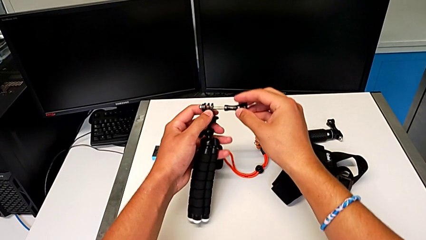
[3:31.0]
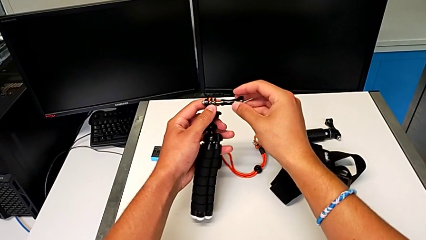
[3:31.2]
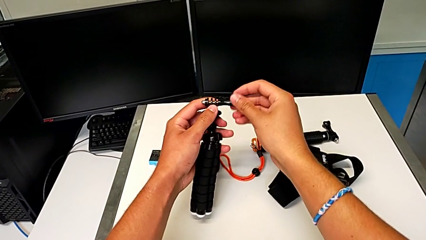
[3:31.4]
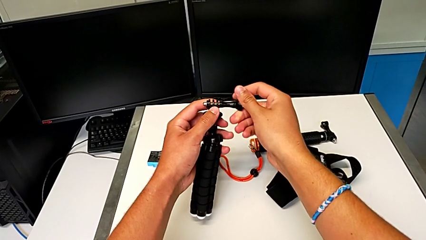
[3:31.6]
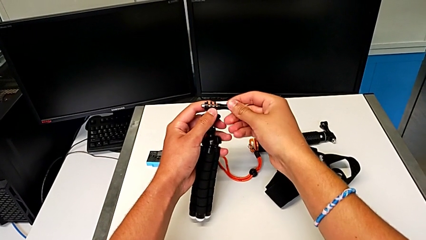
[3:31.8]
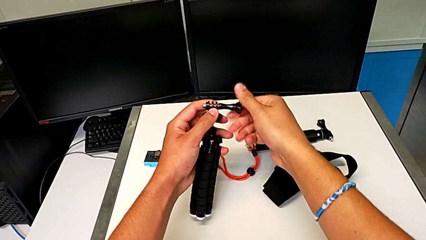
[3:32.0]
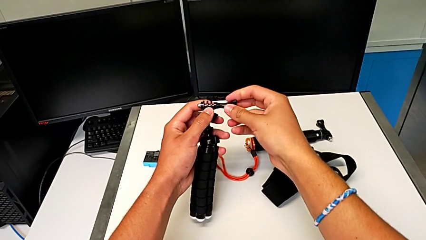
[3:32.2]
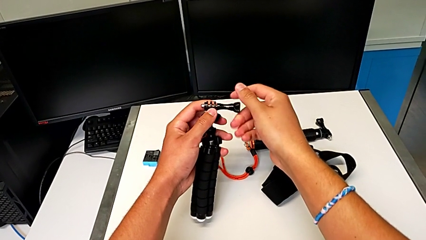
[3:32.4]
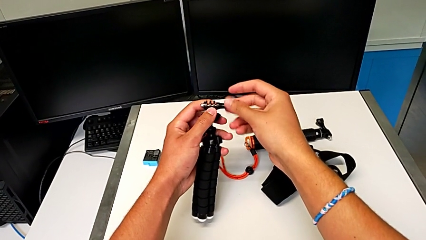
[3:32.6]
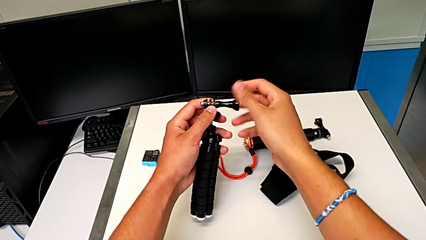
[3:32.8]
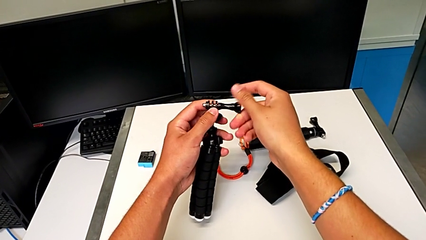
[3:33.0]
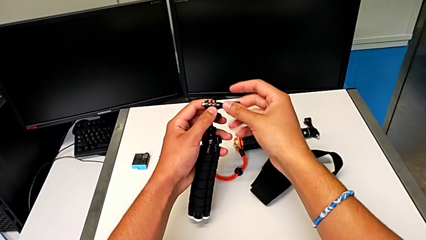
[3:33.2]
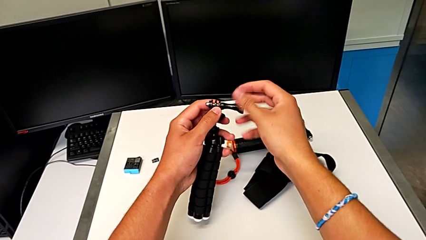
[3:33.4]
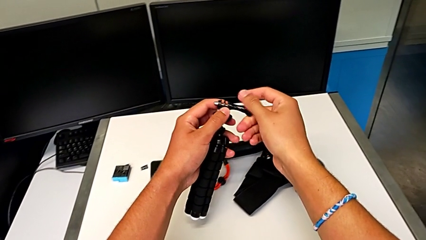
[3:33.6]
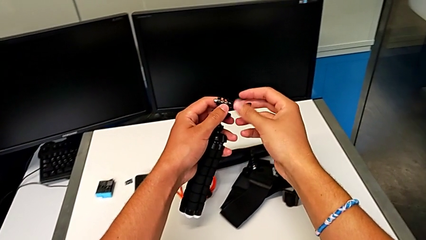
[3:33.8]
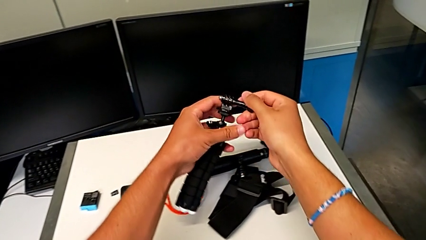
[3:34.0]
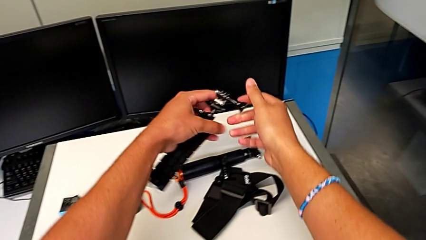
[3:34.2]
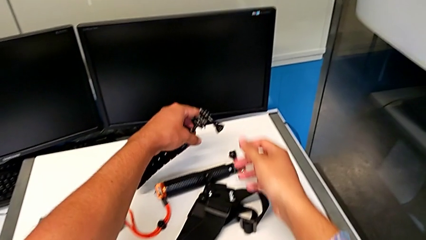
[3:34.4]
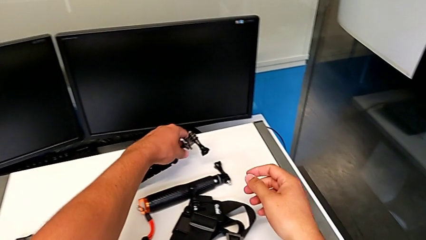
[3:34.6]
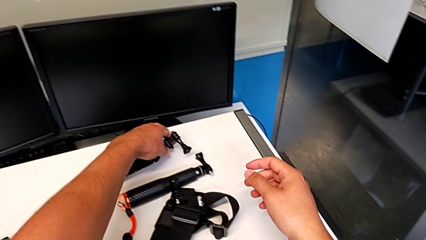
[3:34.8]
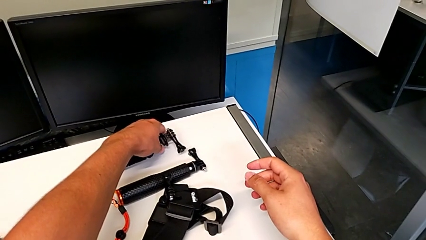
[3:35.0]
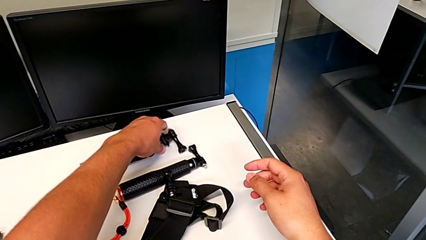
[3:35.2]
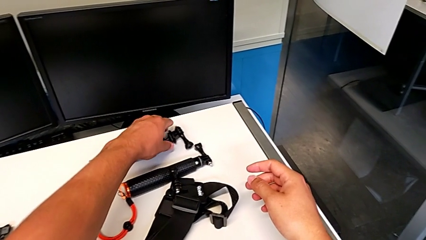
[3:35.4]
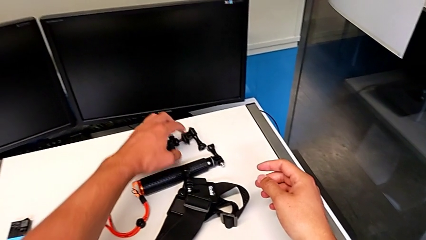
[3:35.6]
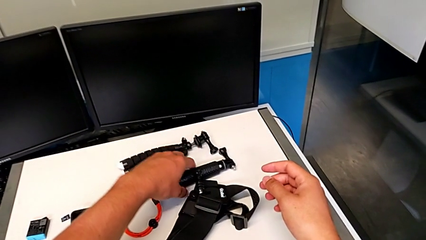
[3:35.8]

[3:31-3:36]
The camera wearer is removing the GoPro from the tripod. They screw the screw and place the mount tabs.

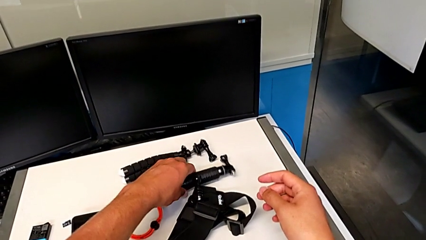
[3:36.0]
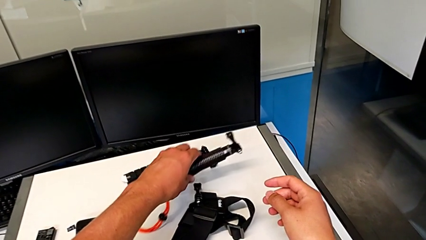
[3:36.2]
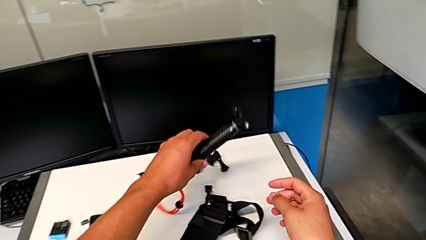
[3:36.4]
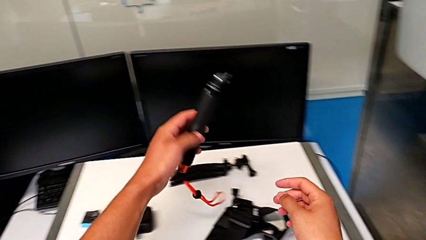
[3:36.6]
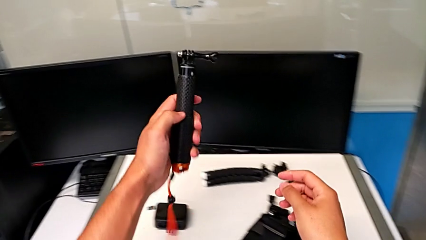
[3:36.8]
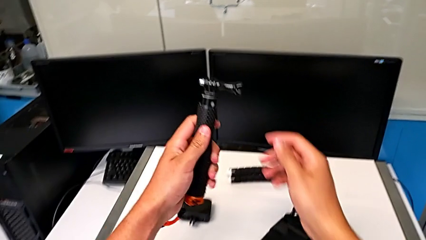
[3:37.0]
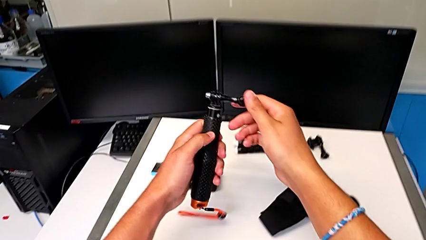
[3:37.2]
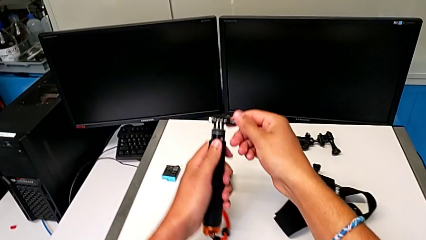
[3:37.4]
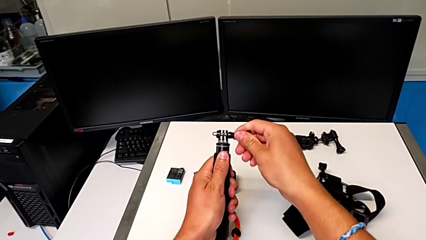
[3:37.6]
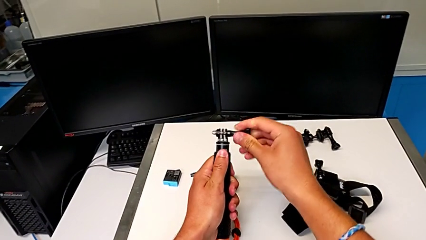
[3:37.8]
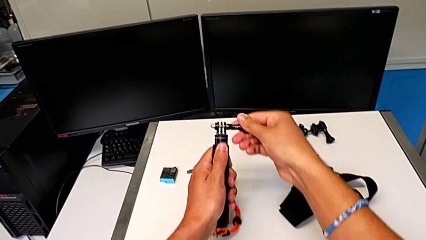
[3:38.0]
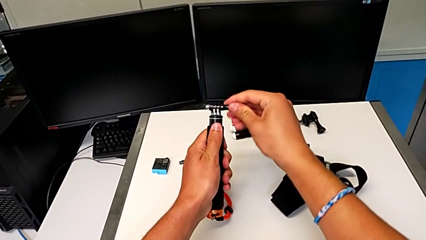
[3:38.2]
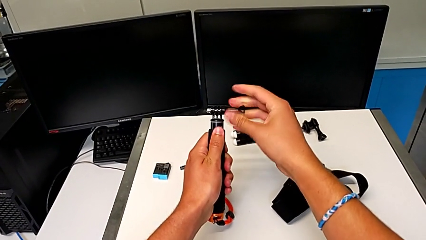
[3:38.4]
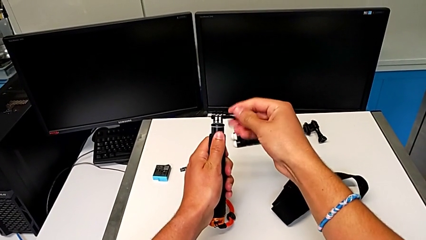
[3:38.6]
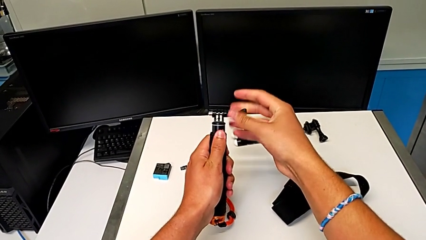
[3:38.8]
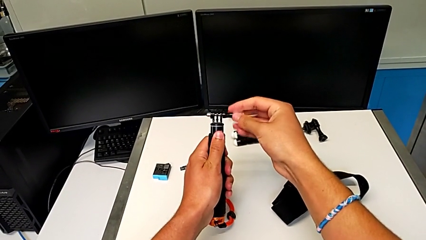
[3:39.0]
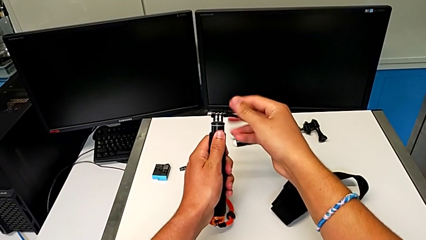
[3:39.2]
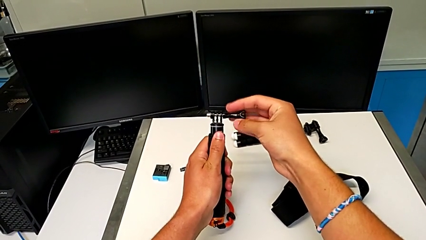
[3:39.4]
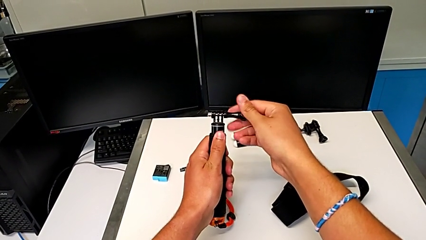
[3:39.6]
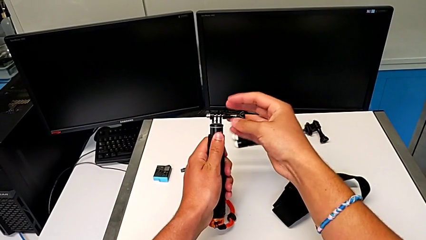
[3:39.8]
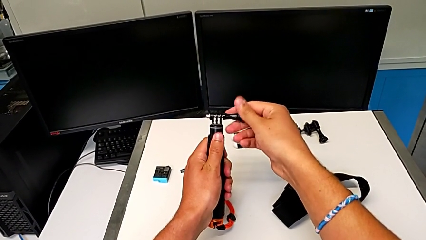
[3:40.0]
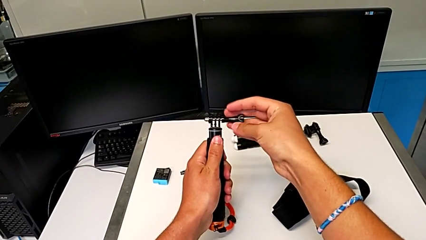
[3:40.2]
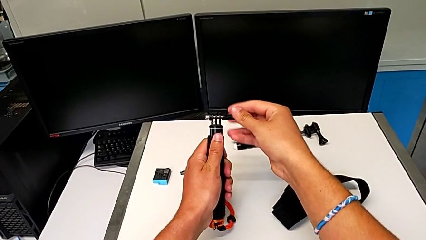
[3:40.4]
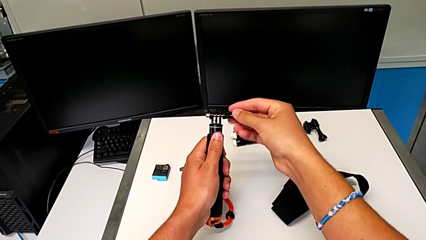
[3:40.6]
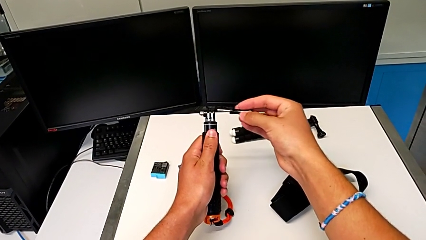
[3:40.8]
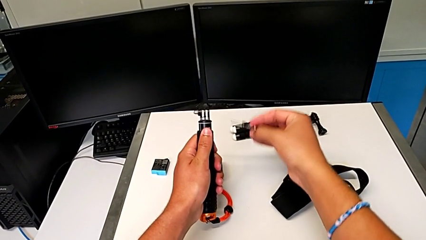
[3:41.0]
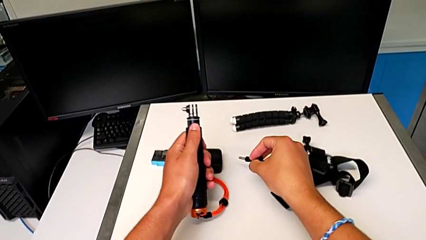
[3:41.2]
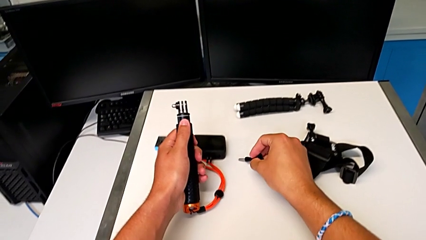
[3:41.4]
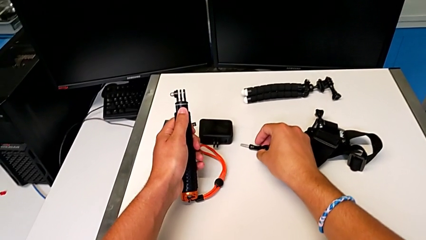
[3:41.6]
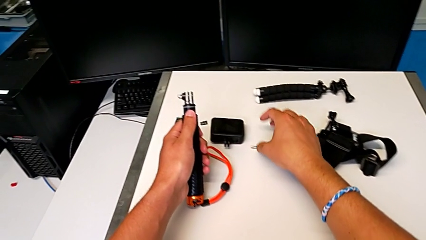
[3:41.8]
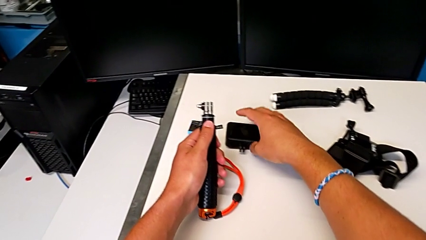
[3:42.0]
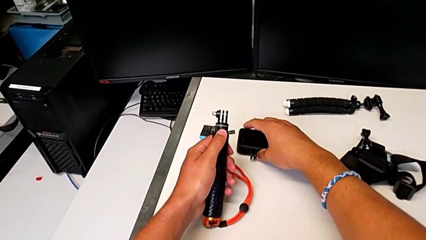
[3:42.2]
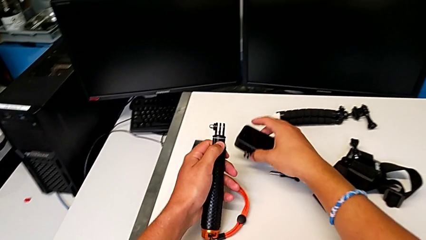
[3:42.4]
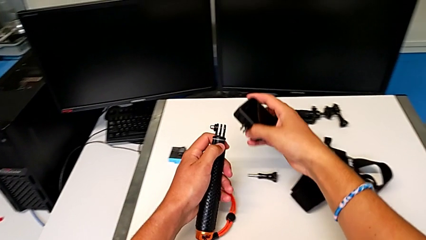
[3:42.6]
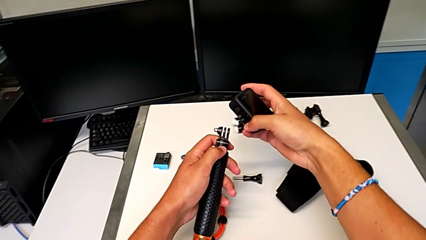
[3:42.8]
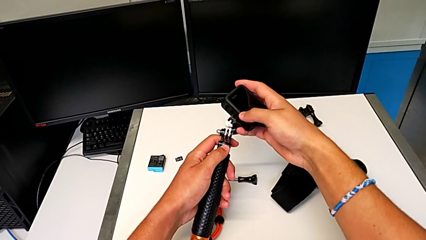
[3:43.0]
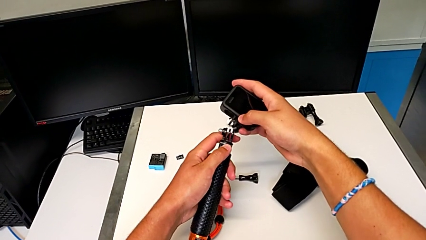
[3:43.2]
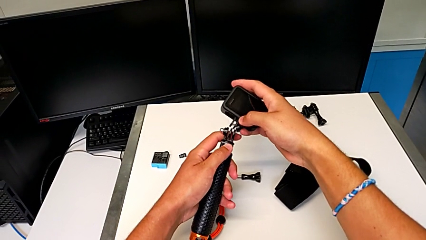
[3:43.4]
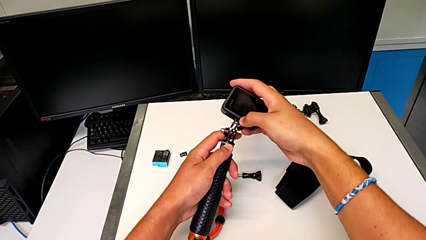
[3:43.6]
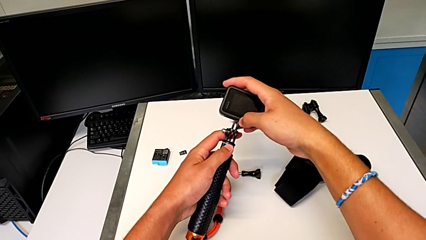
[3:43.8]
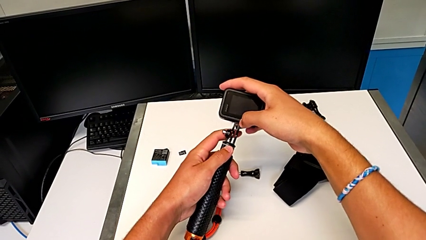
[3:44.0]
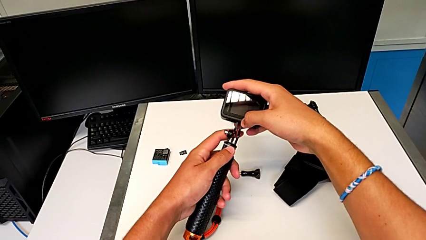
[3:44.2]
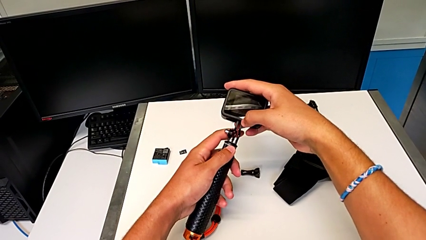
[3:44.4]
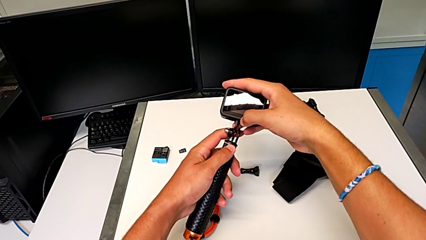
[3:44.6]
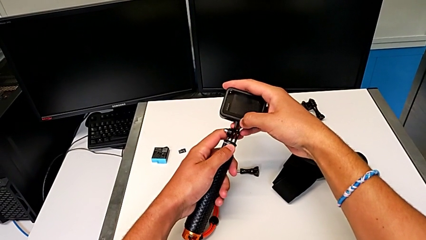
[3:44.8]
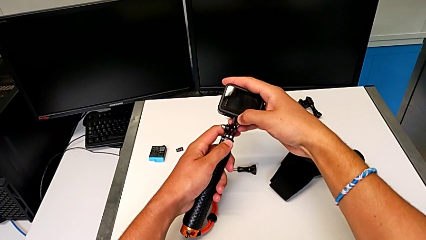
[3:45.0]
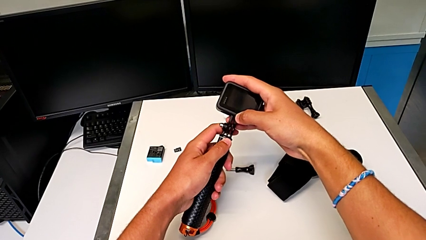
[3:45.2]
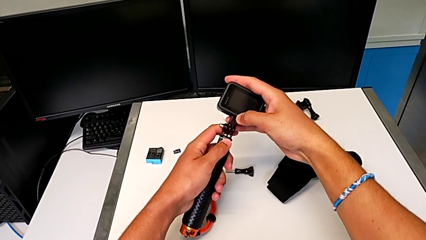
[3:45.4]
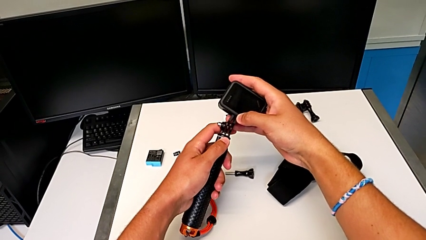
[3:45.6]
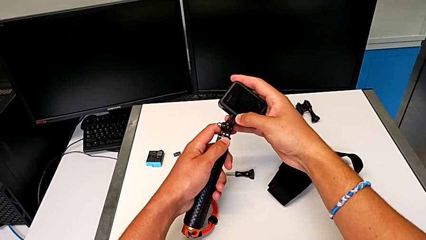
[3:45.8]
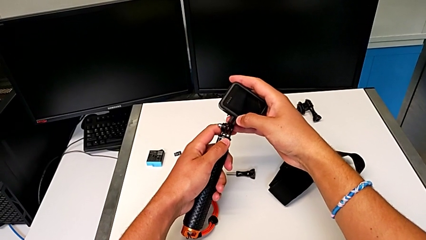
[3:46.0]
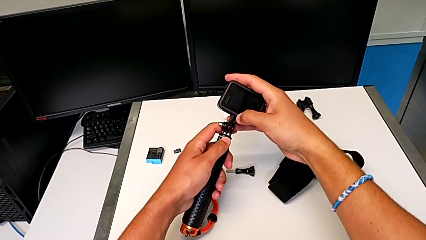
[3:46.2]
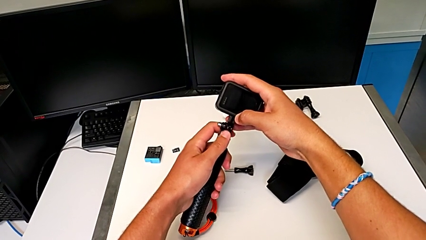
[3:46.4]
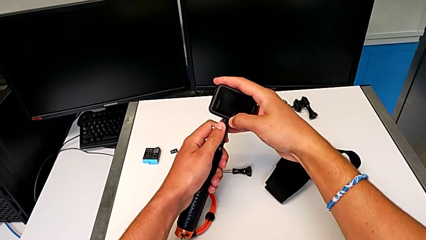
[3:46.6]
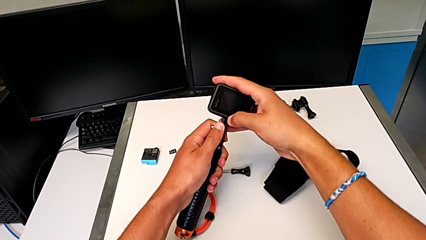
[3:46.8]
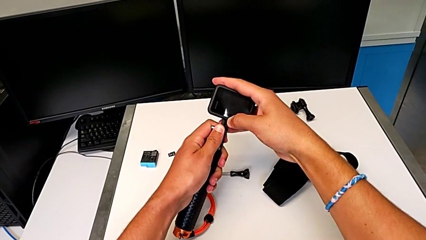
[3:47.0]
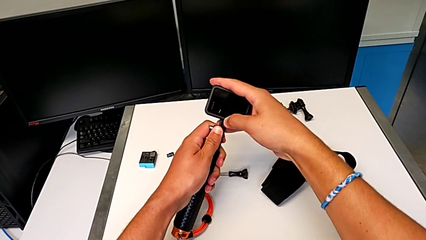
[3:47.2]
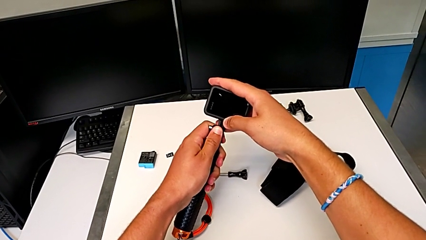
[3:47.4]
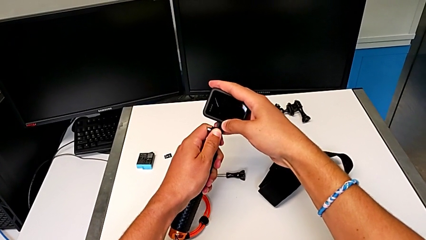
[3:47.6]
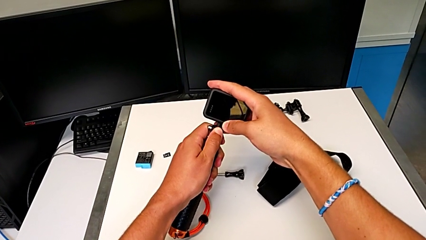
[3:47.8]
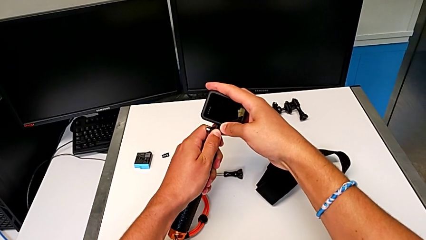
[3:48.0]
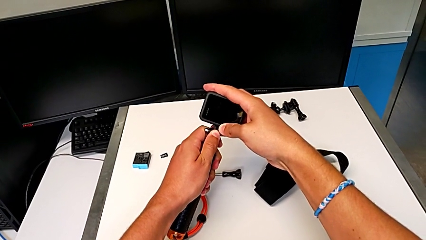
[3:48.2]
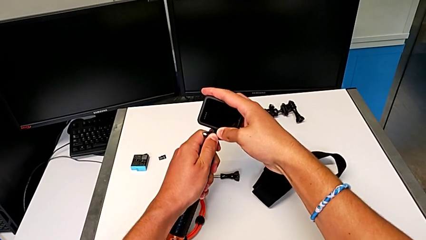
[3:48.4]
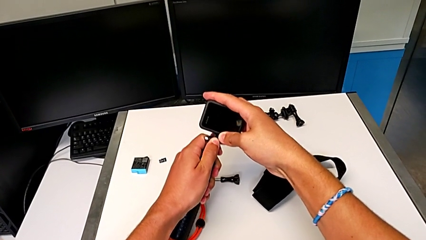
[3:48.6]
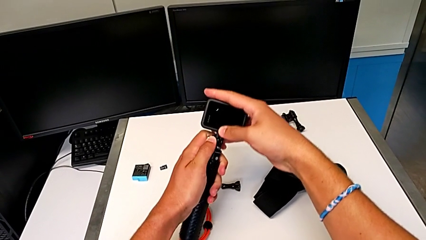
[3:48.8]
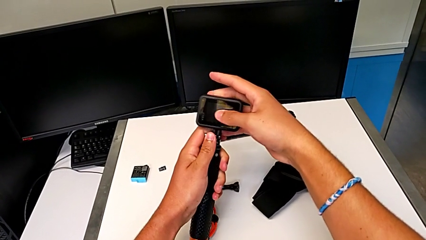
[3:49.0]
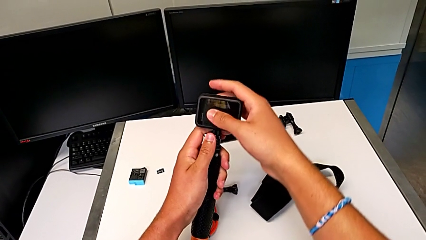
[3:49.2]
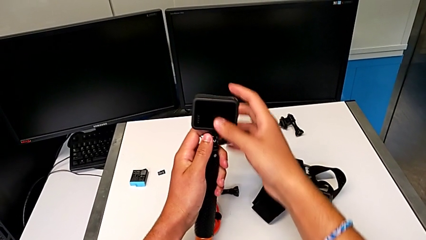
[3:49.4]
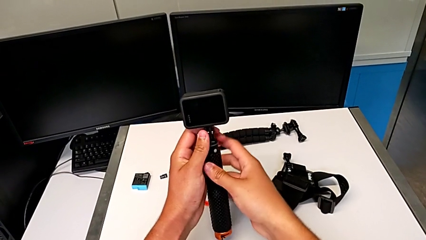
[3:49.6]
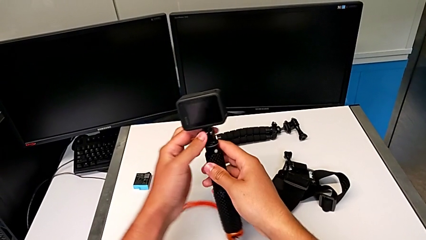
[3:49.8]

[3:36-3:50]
The camera wearer is placing the GoPro on the handheld grip. They grab the handheld grip, unscrew the screw, grab the GoPro and assemble it.
